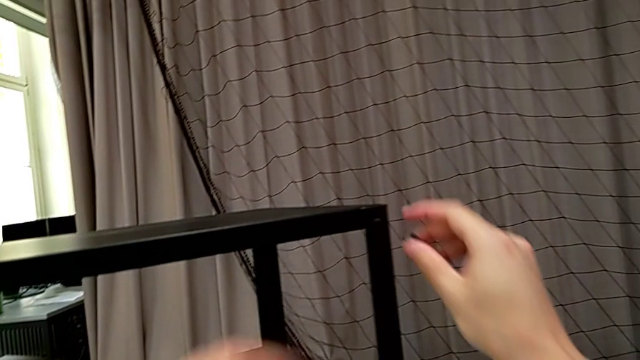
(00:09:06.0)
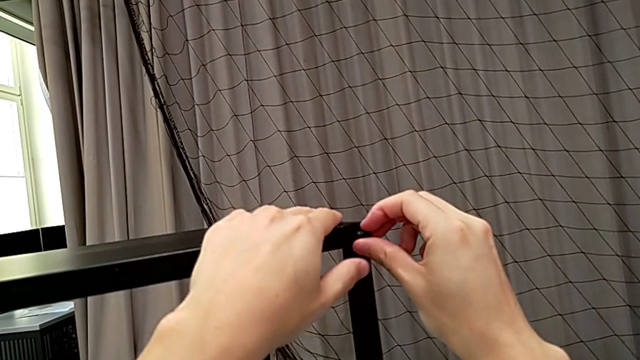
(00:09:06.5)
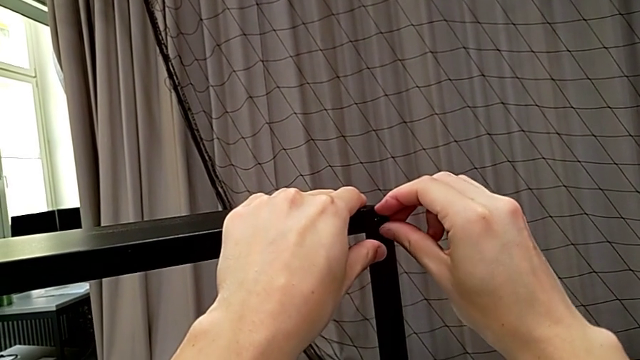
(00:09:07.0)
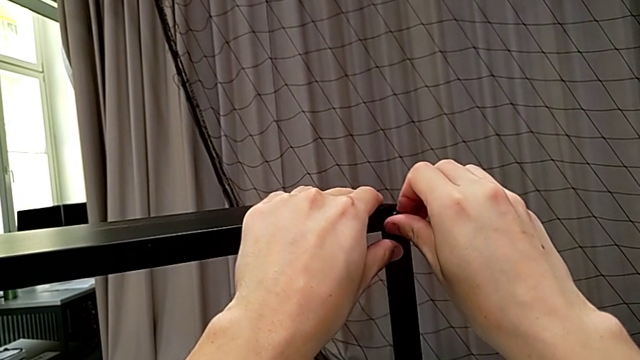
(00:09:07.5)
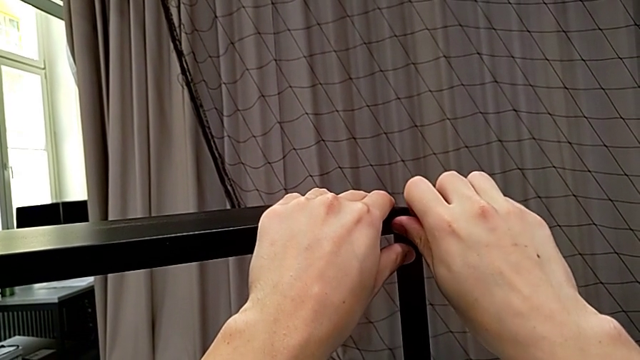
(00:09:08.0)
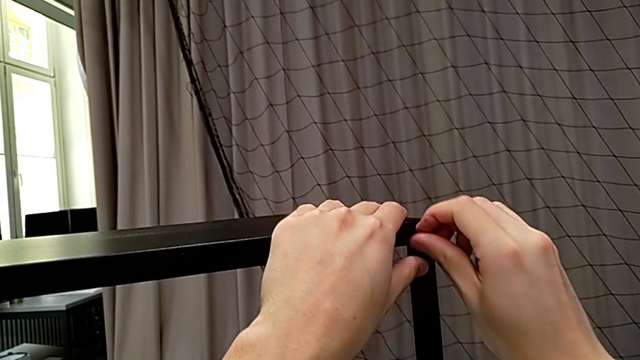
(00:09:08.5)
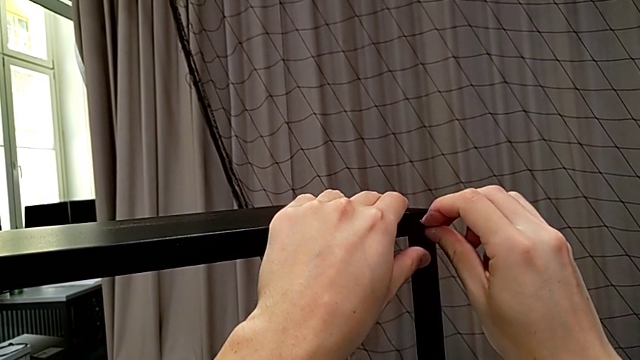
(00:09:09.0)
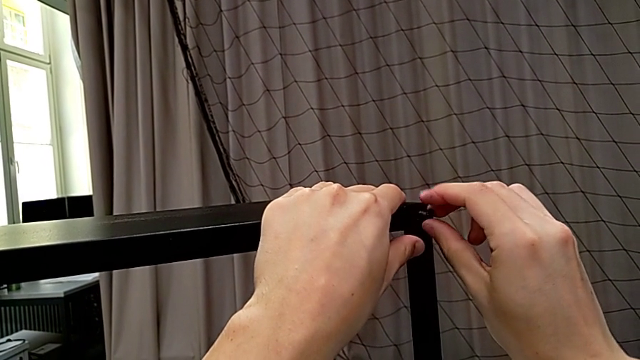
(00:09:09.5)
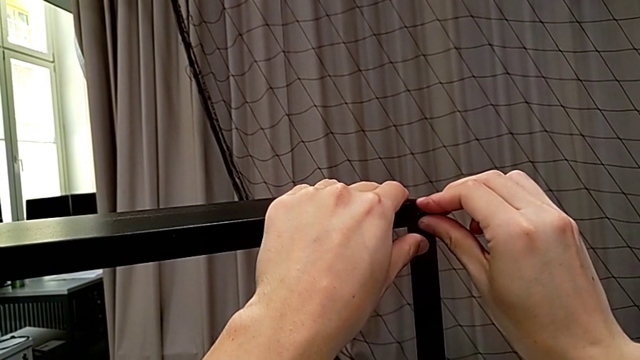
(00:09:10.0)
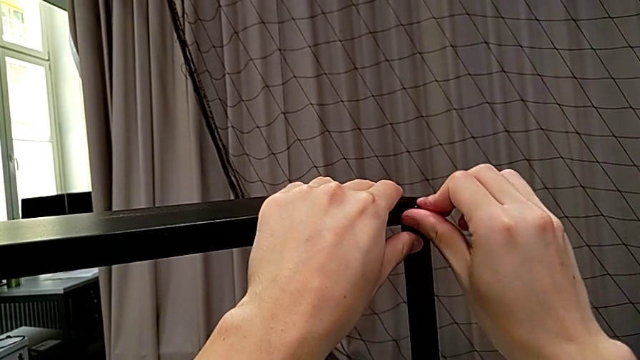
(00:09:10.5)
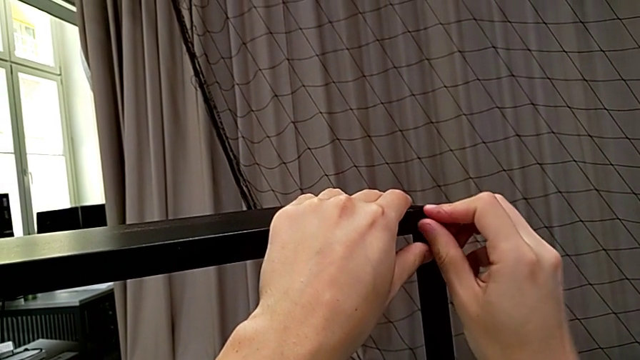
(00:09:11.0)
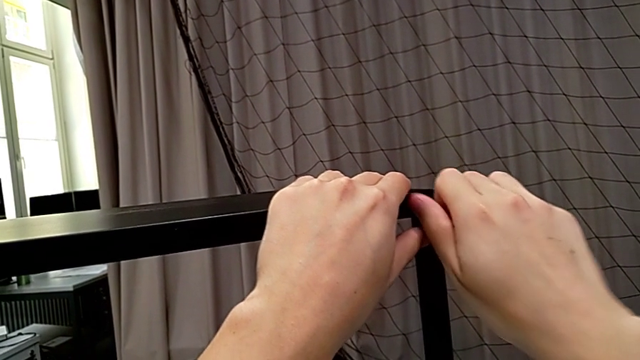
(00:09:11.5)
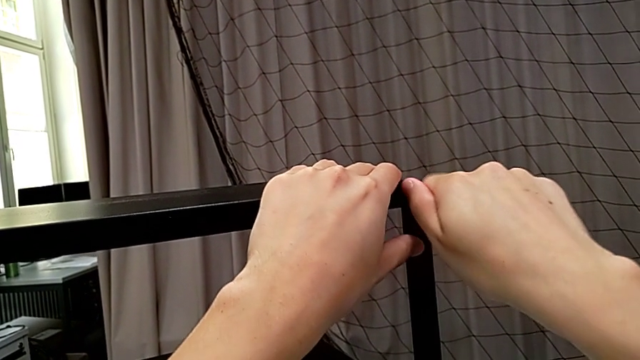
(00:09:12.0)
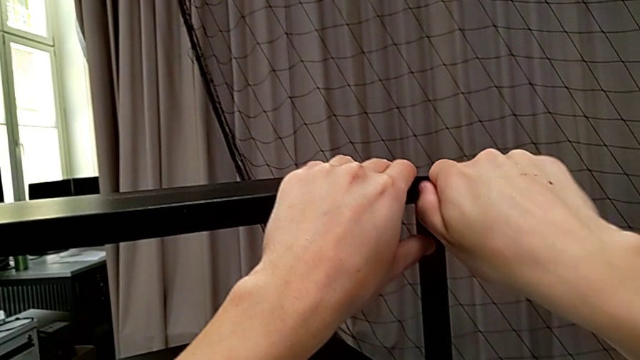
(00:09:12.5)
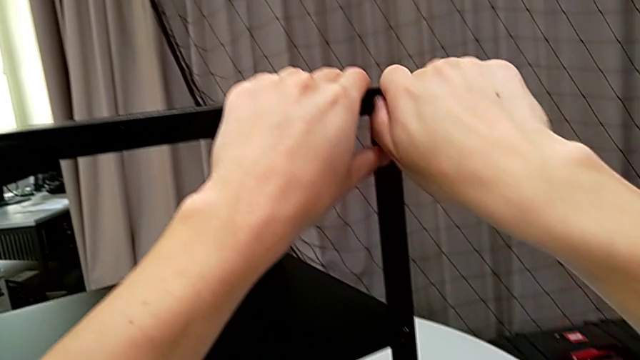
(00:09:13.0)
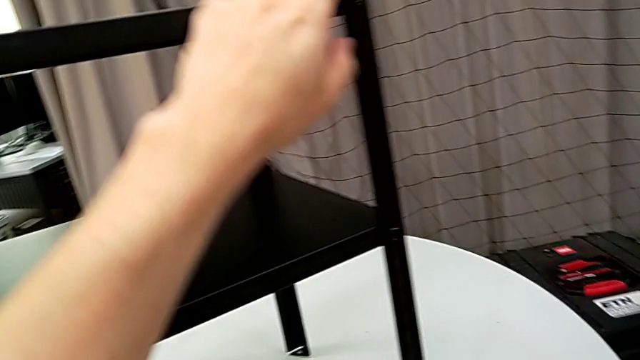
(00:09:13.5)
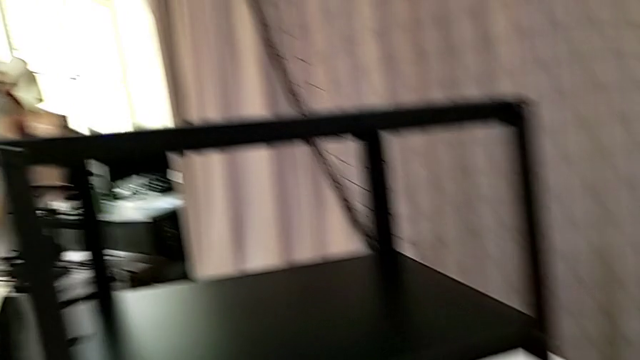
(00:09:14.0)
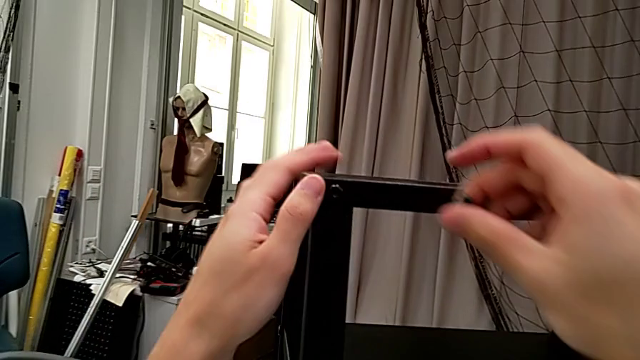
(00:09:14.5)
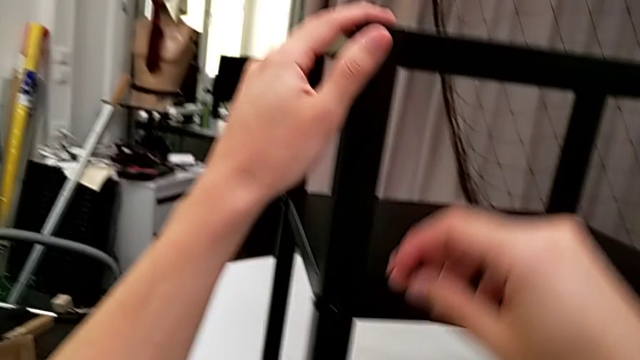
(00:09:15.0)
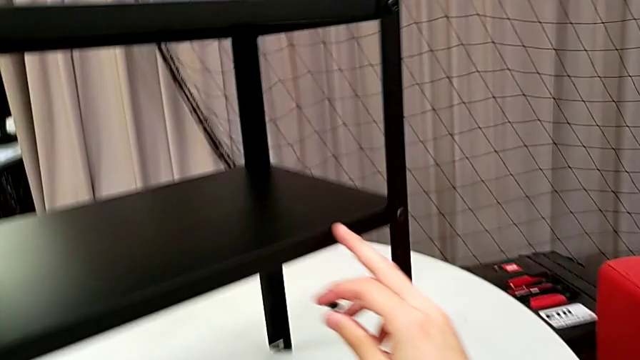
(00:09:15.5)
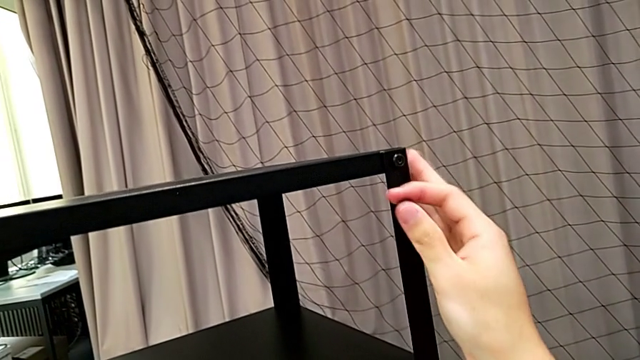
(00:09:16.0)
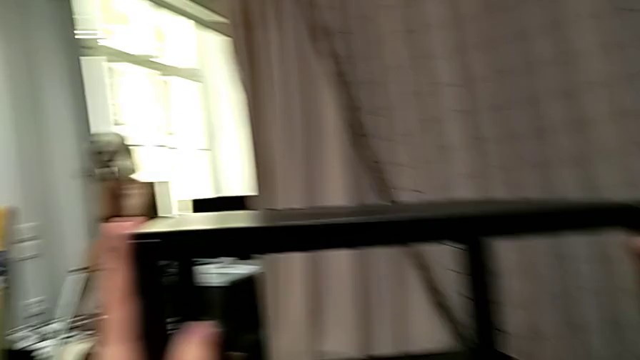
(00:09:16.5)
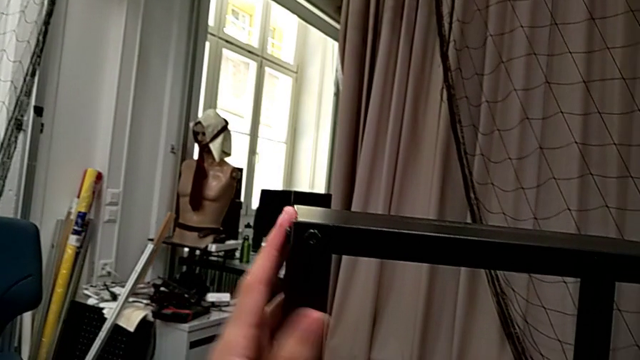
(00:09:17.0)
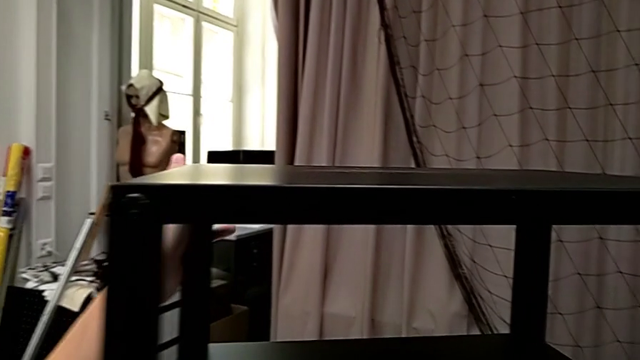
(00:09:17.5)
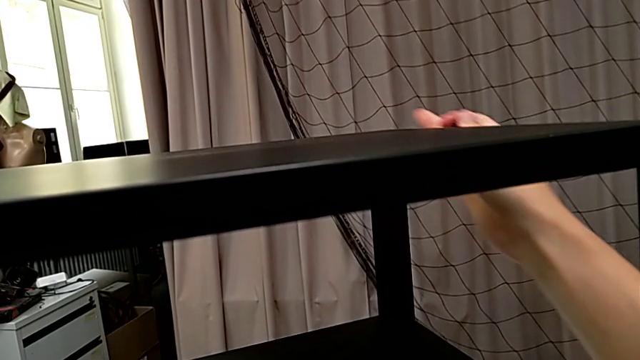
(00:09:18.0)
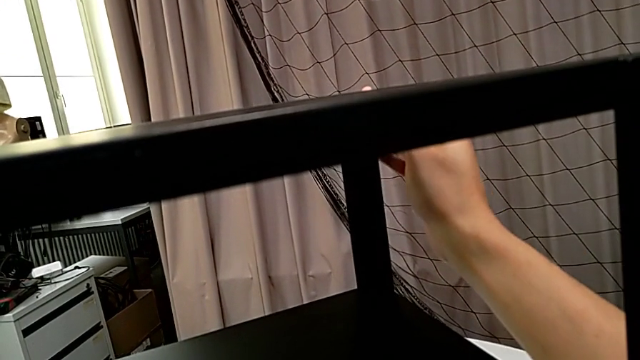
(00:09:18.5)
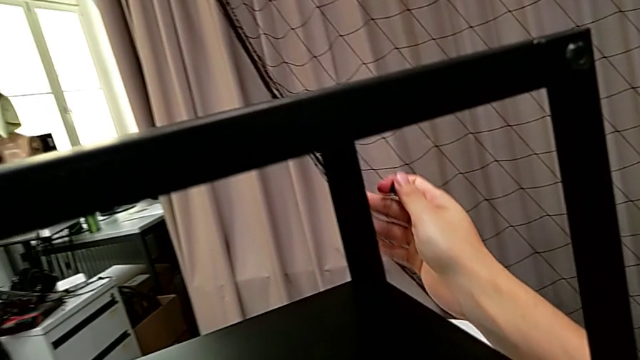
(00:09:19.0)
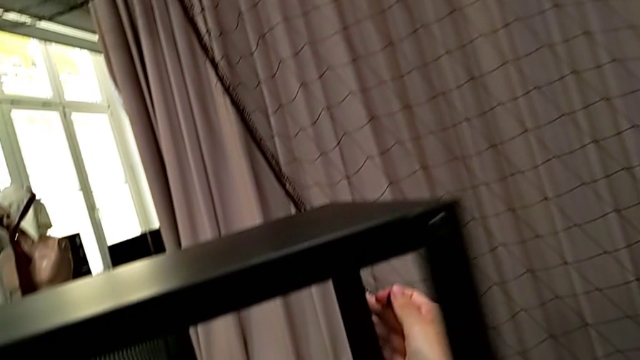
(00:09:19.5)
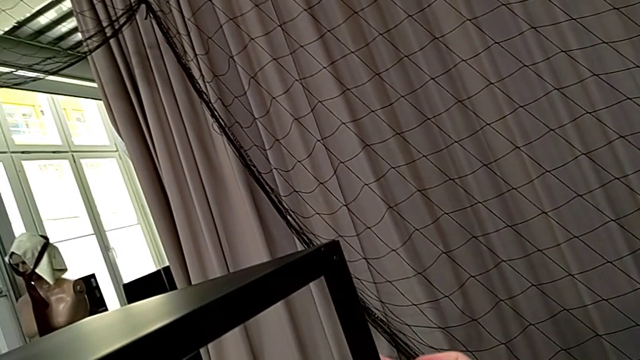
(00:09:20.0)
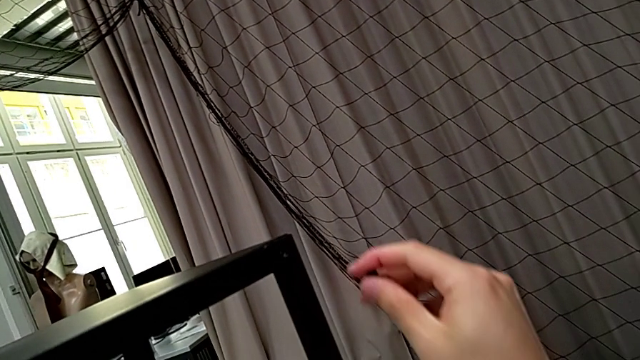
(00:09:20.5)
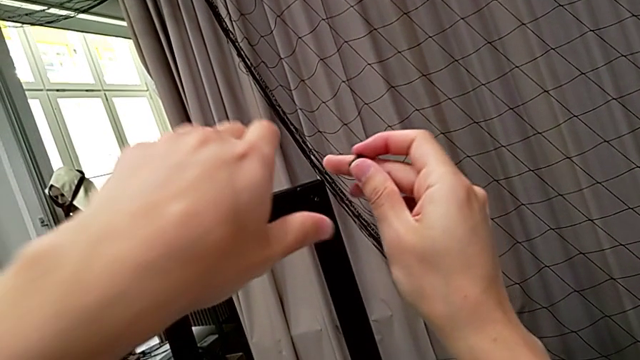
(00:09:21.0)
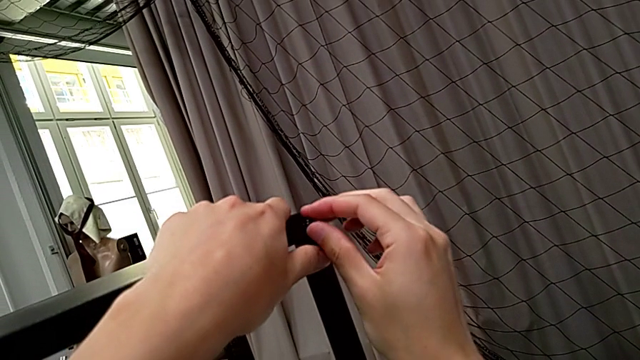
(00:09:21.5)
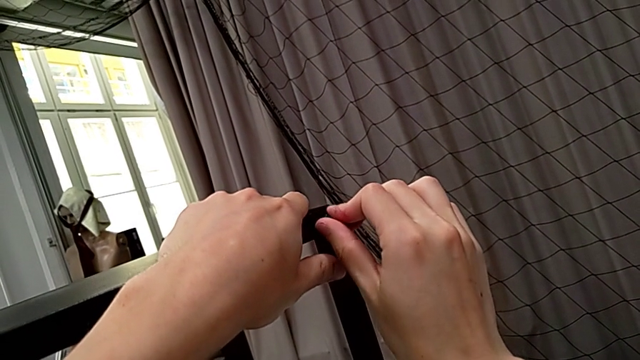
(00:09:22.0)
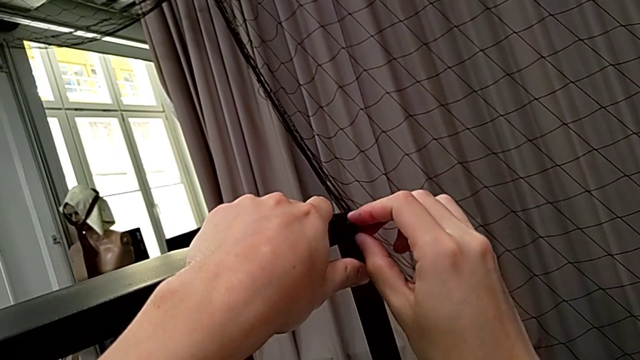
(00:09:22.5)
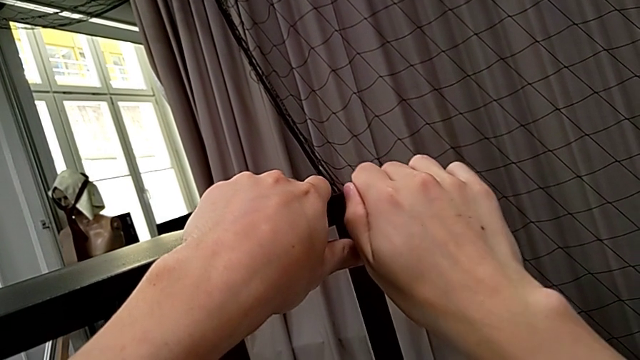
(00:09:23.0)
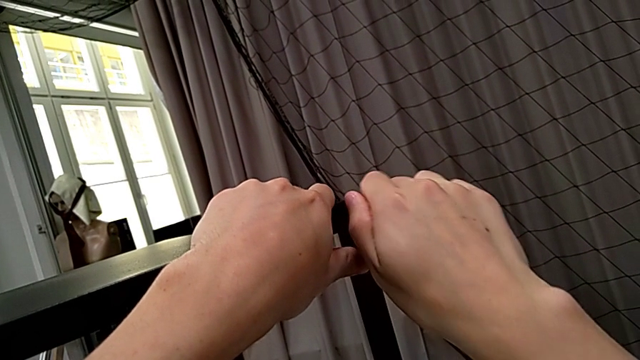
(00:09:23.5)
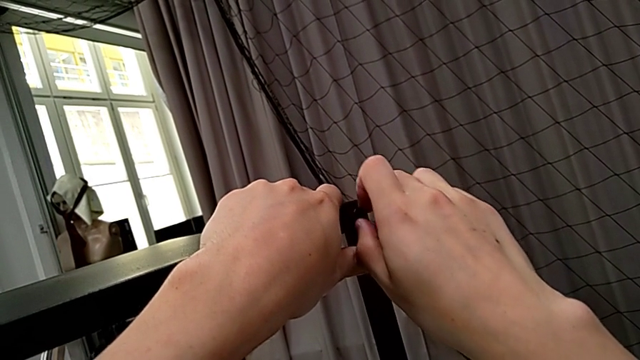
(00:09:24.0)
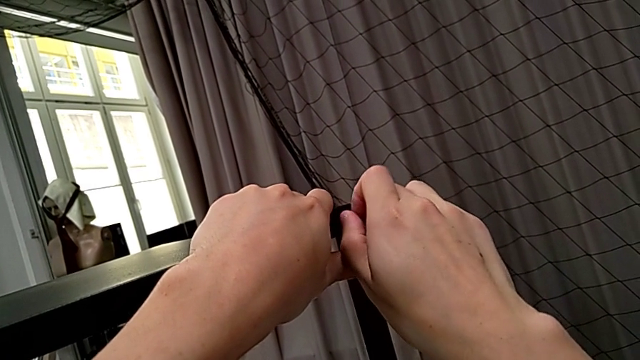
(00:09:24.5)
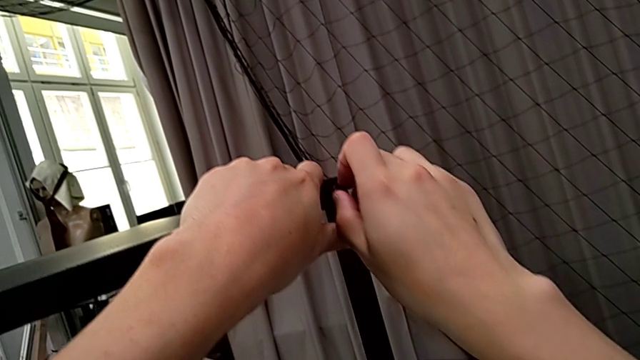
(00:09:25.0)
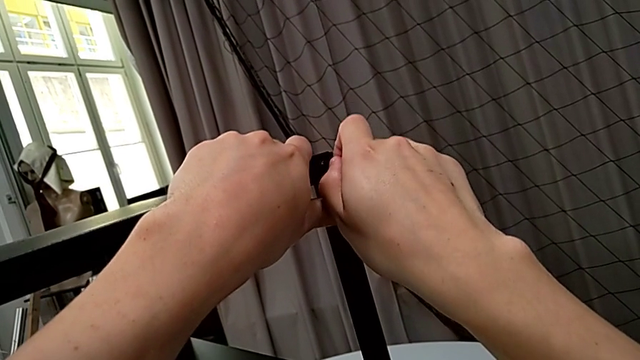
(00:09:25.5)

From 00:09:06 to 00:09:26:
The camera wearer is placing two screws on the back legs of the top part of the table. They insert the hex socket head, screw it, wrongly inspect the nightstand, having screwed the left, rotate it, insert the hex socket head and screw it.

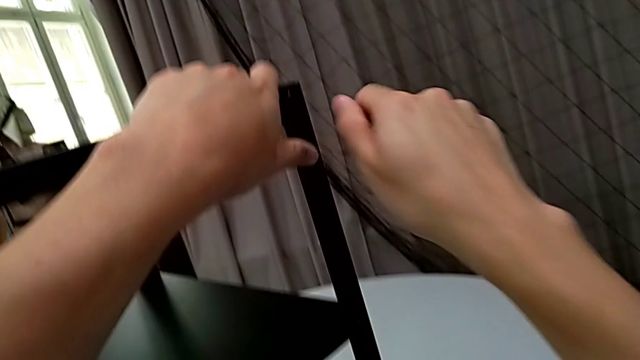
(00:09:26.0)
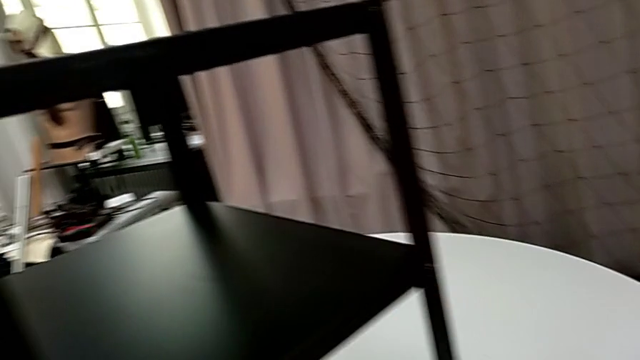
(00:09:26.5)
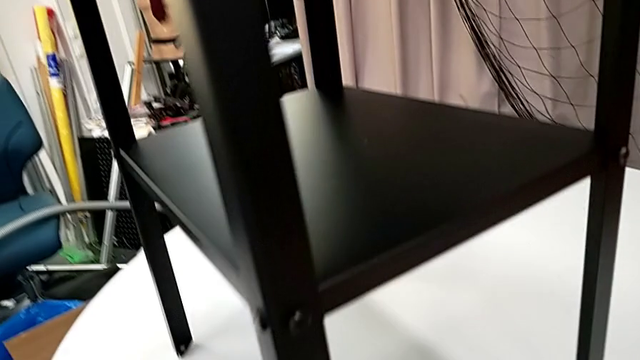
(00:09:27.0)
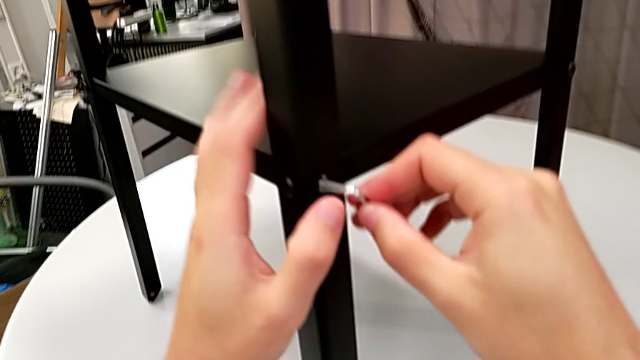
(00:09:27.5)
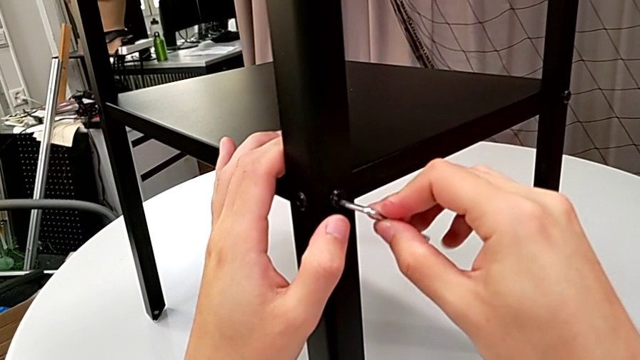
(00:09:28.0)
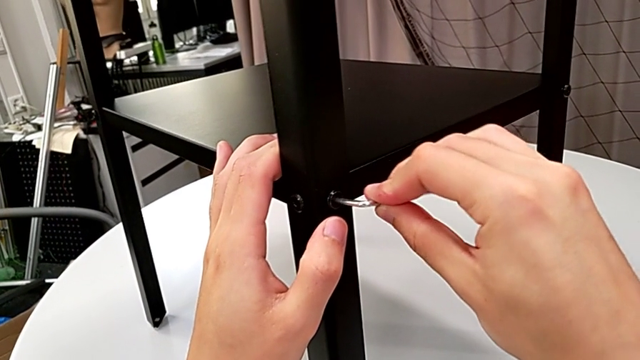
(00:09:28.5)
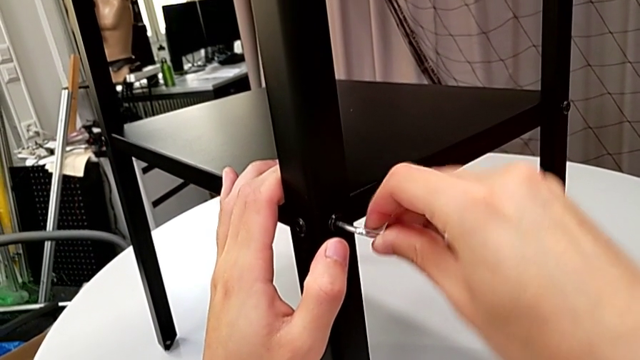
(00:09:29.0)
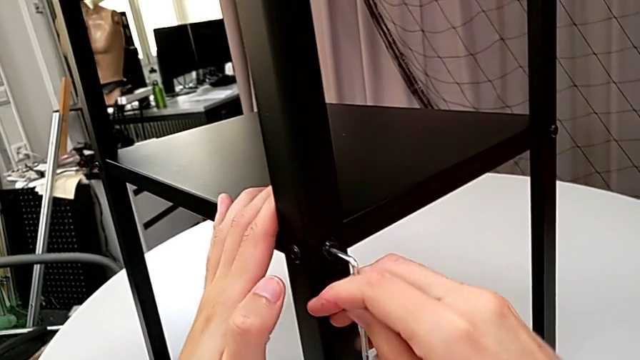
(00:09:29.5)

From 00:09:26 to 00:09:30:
The camera wearer is screwing the loose screws on the right side of the table. They grab the Allen wrench, insert it and begin to screw the hex socket head.
